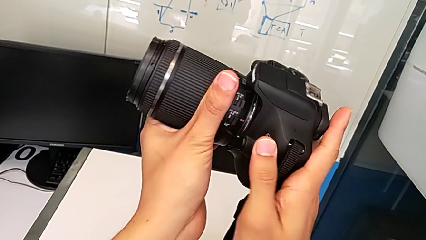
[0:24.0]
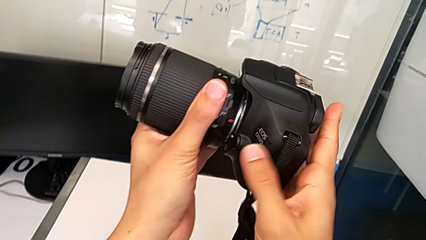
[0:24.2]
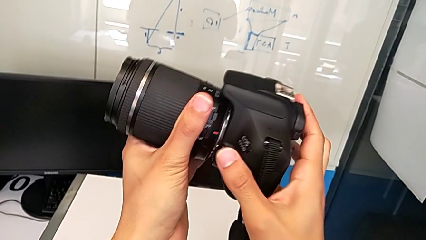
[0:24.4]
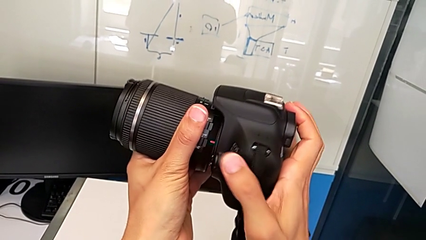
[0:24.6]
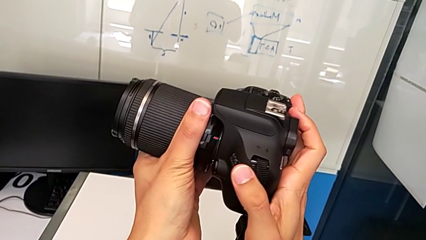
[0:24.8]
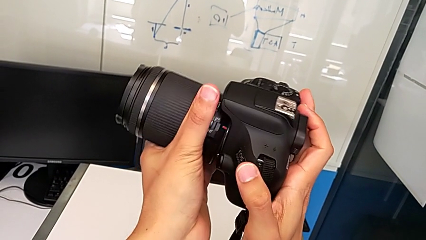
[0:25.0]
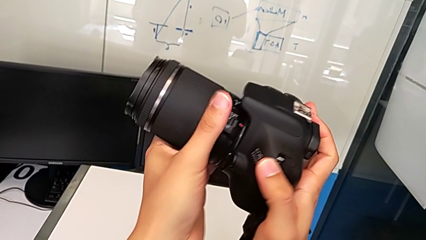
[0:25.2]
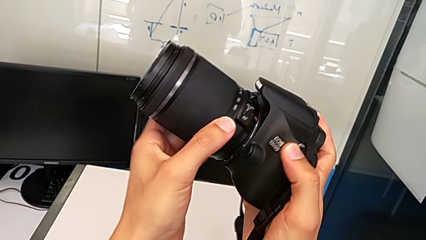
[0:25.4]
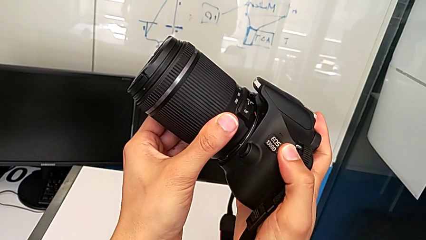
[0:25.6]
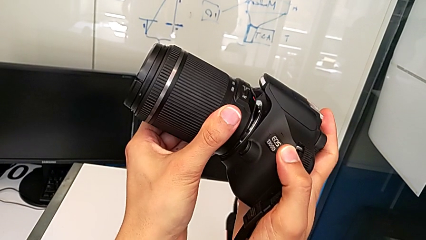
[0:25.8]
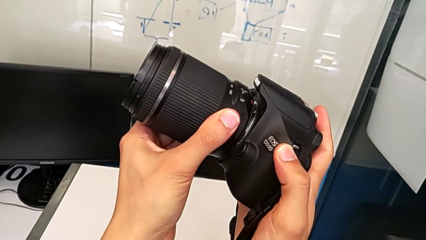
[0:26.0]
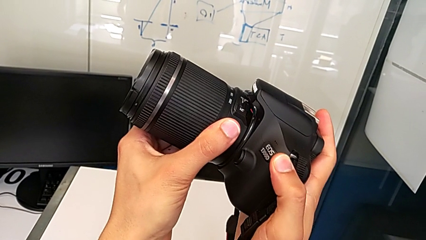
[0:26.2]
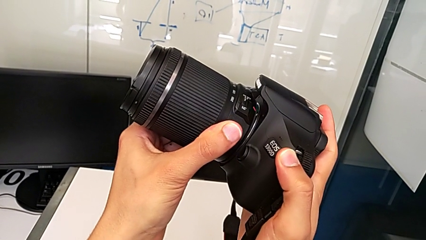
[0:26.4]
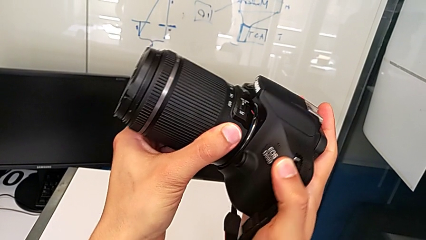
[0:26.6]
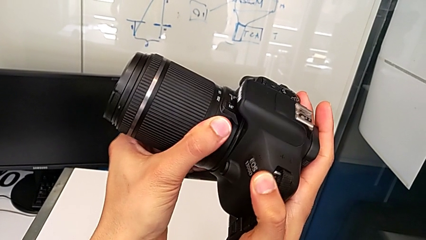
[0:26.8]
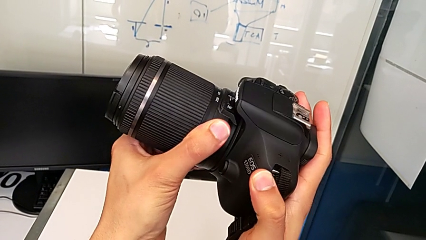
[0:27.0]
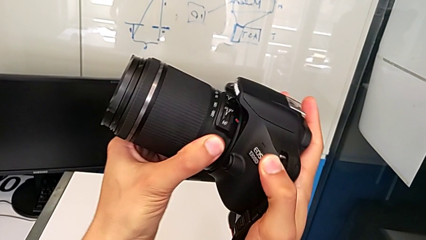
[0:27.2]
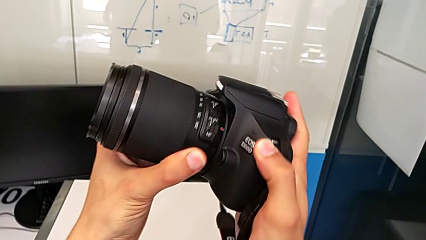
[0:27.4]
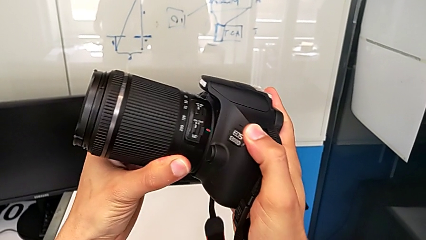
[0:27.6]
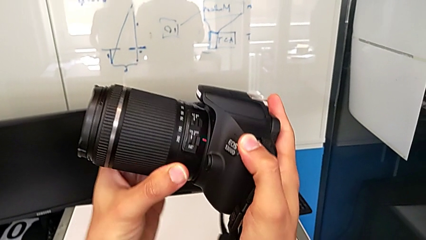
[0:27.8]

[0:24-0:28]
The camera wearer is carefully attaching the lens of the DSLR. They rotate the lens.

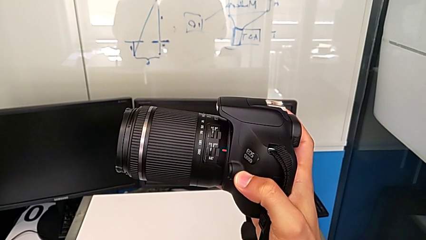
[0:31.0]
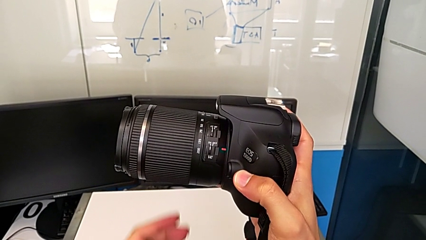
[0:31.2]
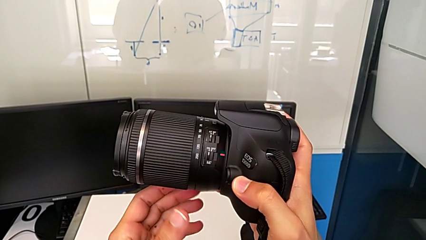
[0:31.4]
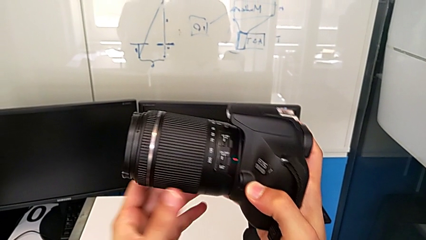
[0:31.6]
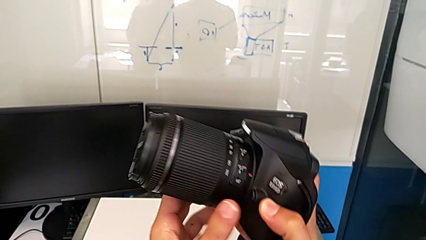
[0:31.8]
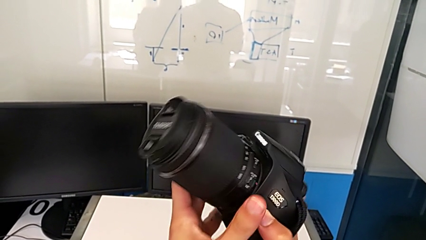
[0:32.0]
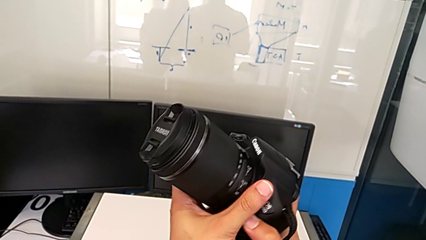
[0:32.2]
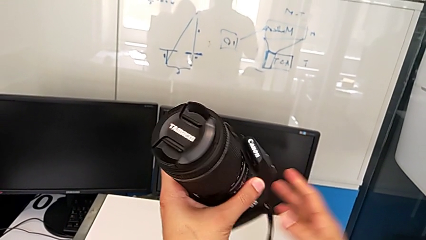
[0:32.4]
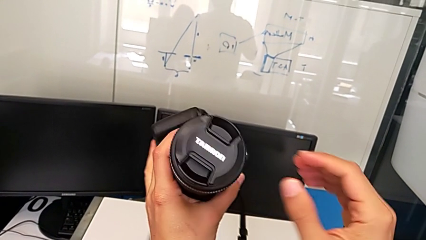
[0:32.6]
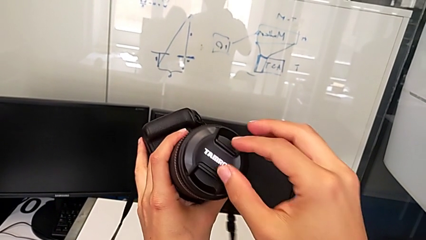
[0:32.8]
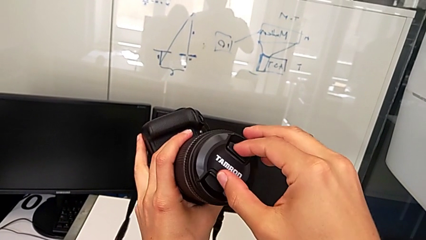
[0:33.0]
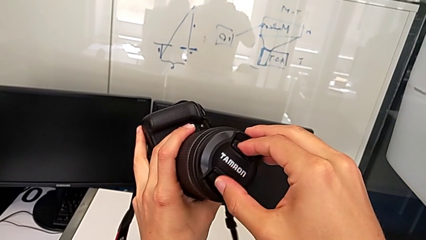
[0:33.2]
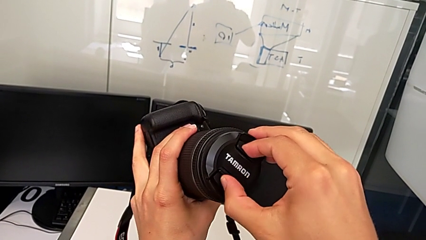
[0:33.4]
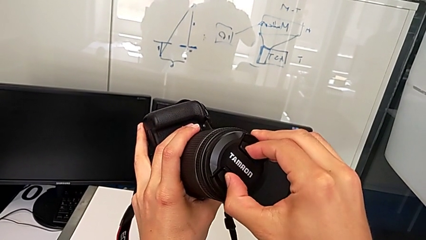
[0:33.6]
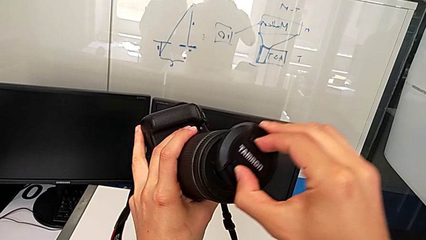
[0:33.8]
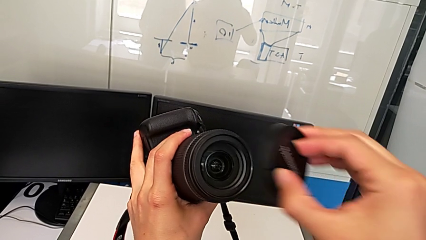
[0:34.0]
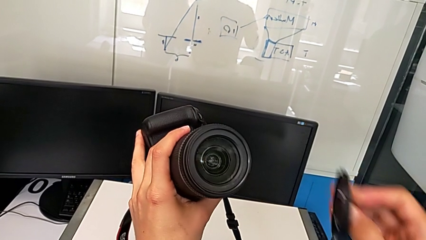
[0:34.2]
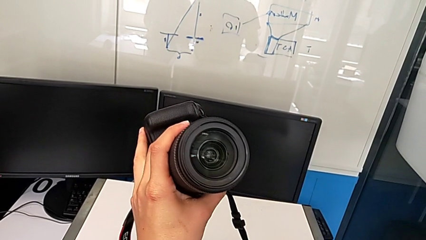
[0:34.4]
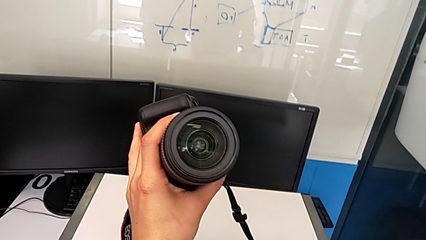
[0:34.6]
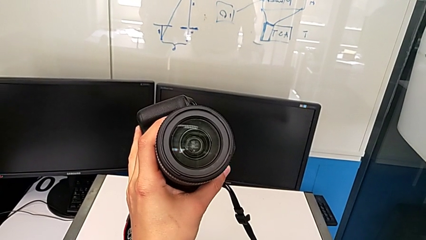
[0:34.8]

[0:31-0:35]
The camera wearer detaches the cover of the lens. They rotate the DSLR, grab the lens cover and withdraw it.

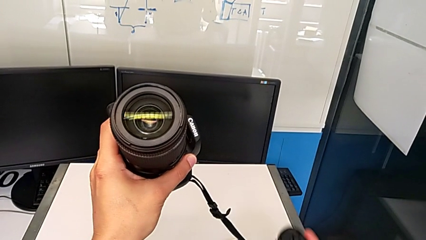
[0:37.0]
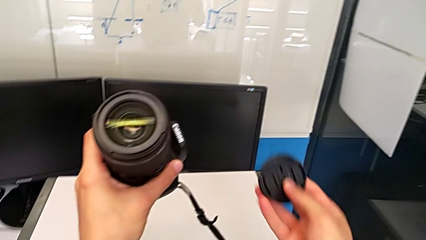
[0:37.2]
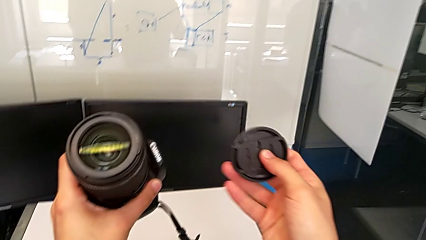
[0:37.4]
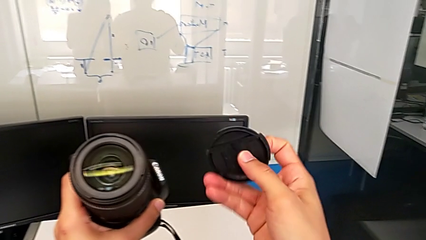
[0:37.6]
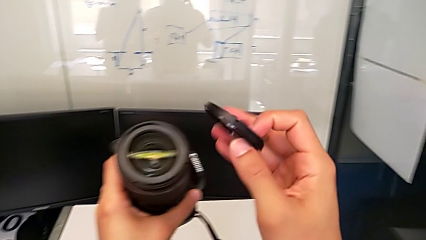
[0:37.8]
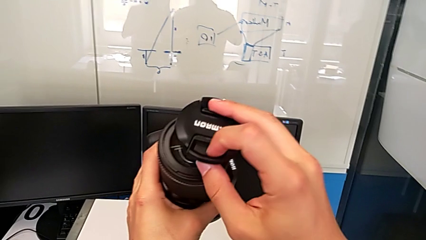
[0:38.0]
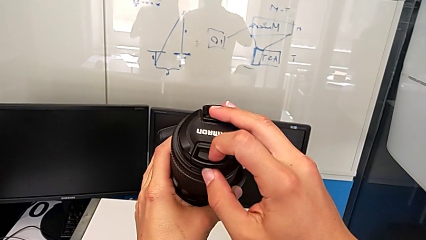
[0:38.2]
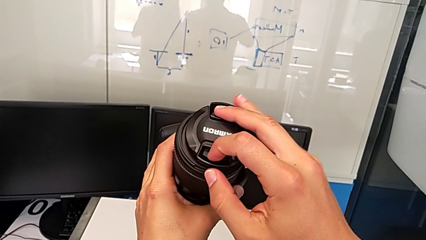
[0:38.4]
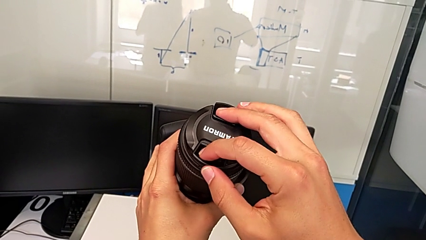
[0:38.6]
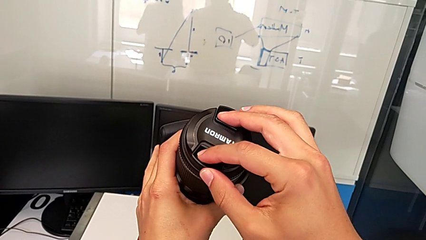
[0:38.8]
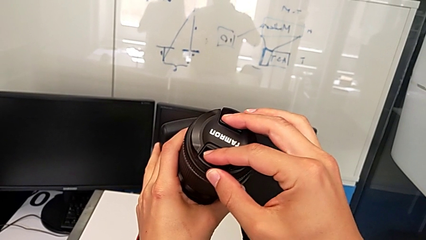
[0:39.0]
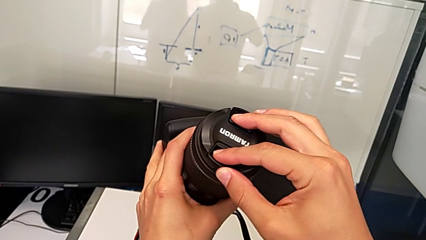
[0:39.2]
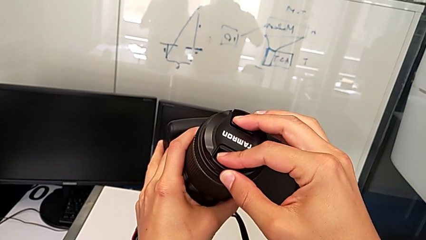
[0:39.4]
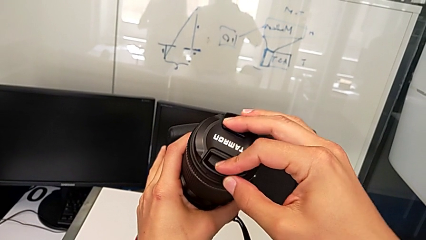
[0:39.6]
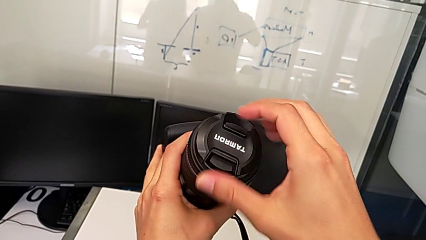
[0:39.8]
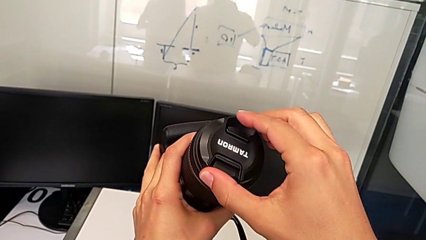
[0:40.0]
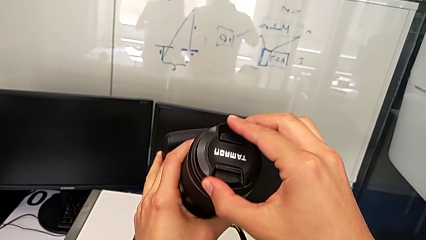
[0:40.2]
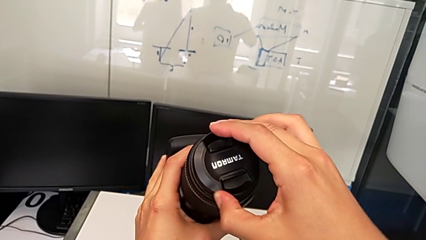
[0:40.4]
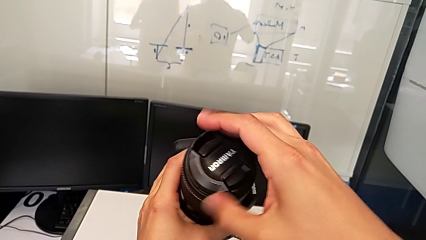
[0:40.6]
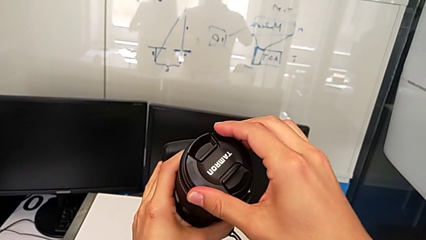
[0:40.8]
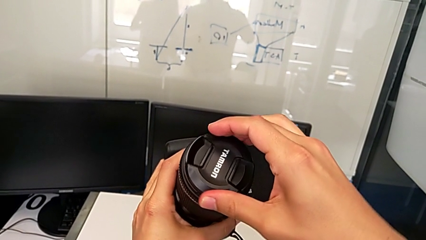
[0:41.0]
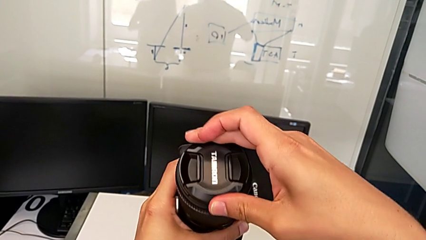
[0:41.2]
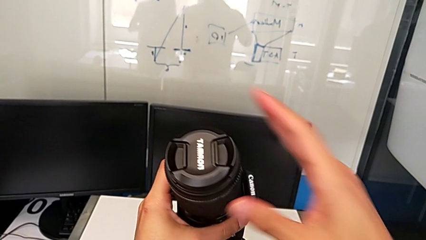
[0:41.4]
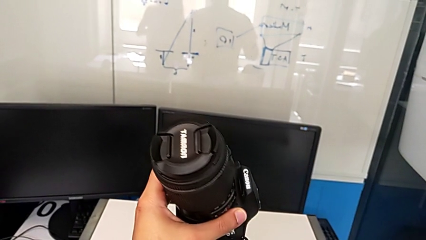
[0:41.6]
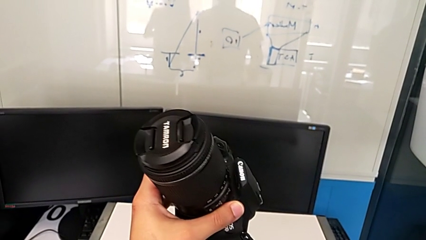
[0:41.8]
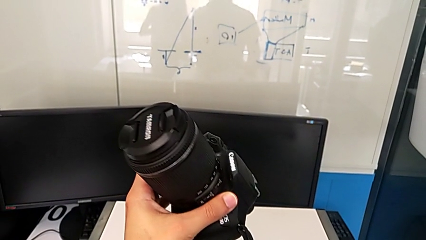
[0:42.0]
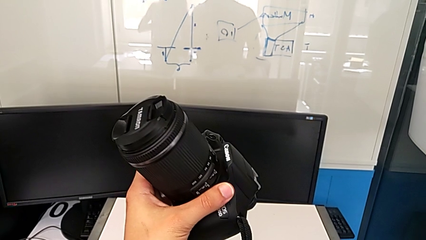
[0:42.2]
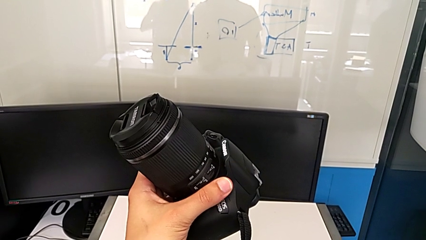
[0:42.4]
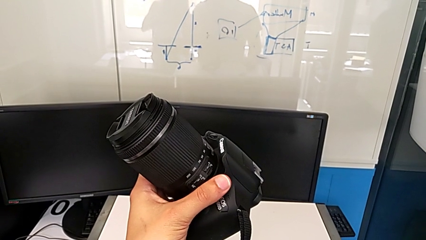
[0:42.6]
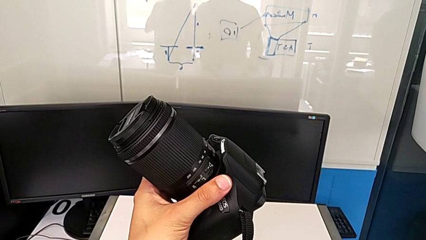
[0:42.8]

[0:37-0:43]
The camera wearer attaches the cover of the lens. They lift the lens cover, place it, assemble it and rotate the lens.

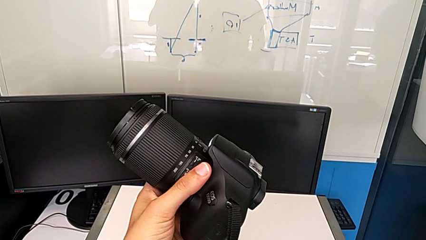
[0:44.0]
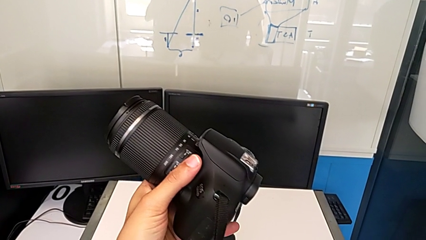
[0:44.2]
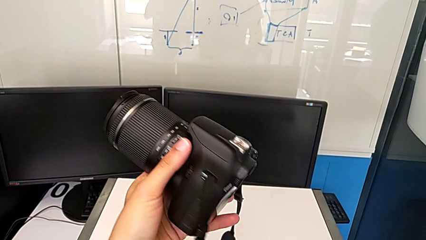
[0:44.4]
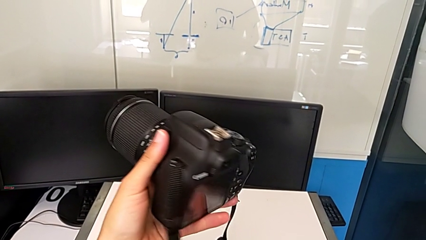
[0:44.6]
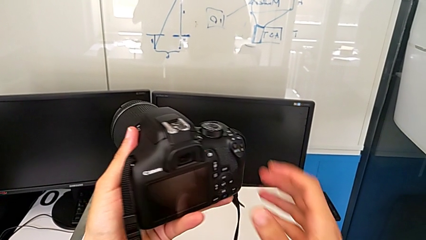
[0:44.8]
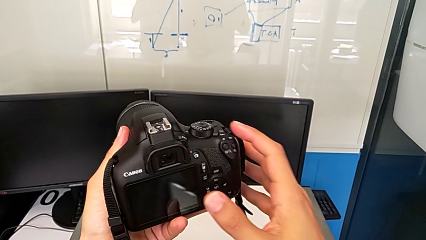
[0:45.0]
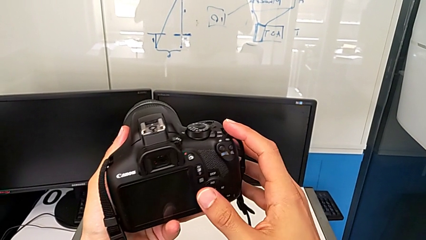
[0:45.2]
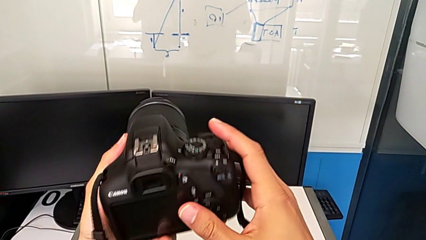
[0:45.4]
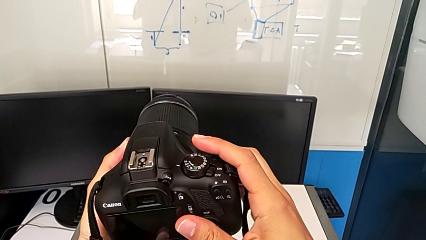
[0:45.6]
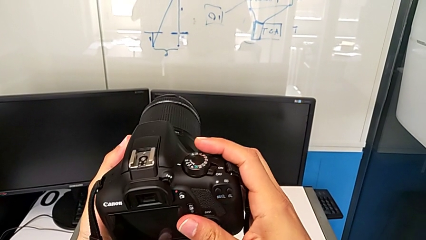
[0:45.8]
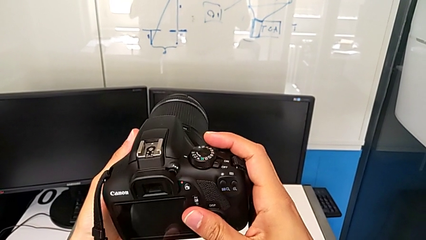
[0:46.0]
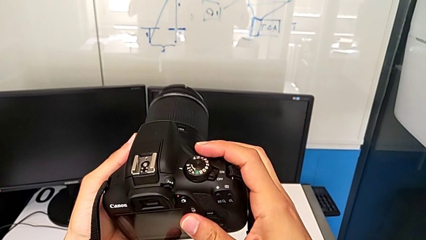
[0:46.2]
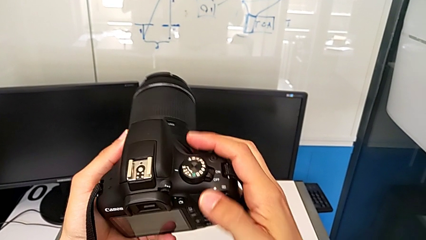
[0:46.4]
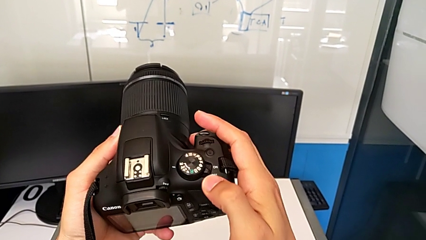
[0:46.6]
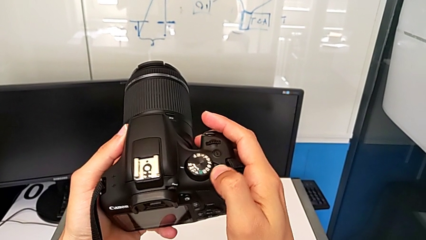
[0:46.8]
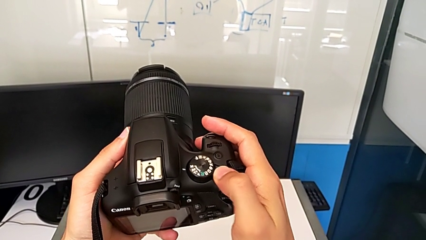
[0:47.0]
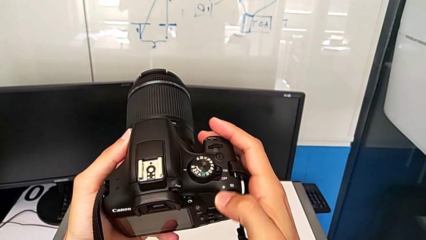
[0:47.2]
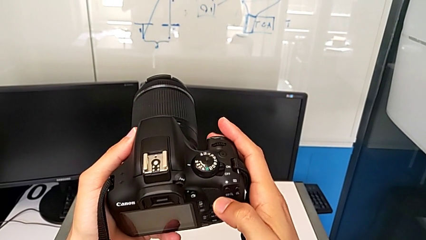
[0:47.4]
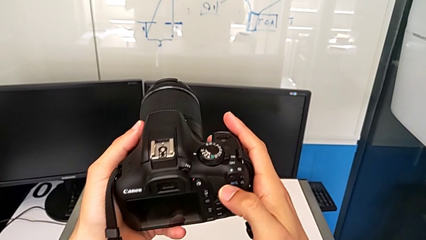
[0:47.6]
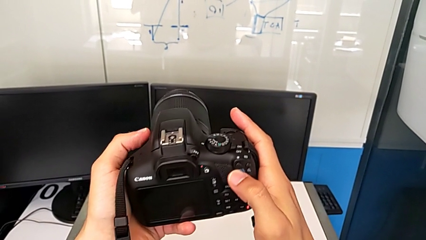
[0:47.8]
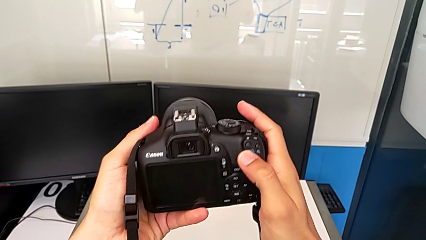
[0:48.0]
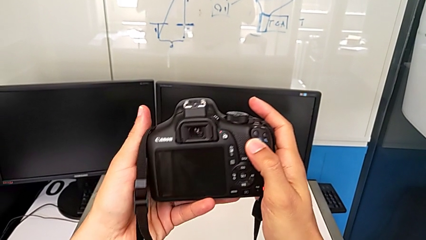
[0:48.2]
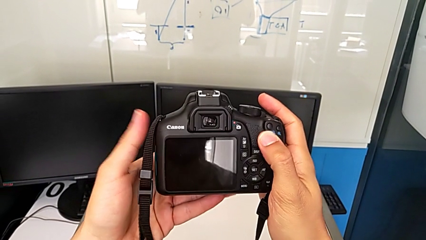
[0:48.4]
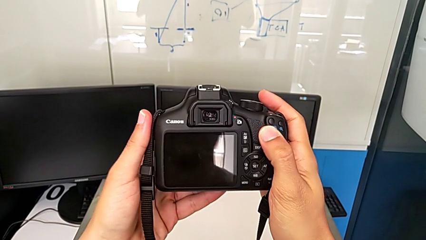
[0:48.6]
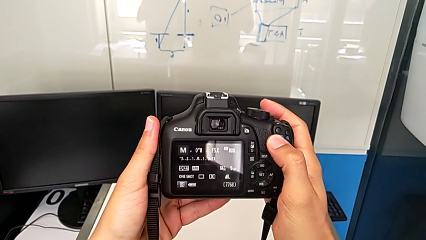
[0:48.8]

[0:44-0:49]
The camera wearer turns on the DSLR. They rotate the DSLR and slide the power button.
